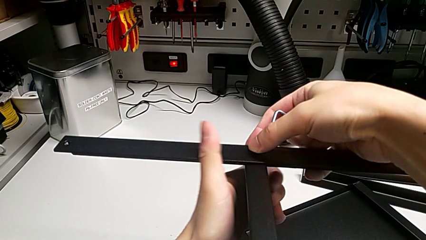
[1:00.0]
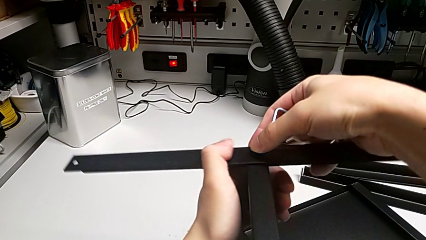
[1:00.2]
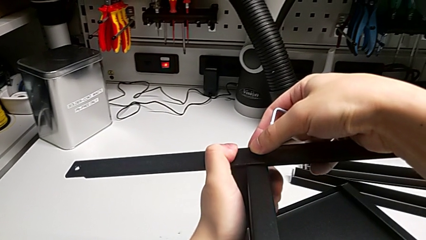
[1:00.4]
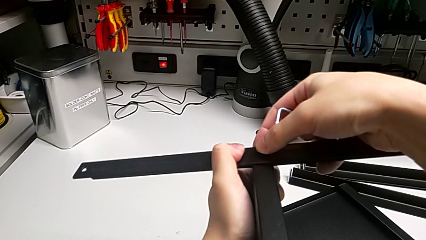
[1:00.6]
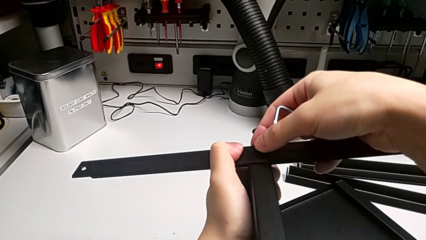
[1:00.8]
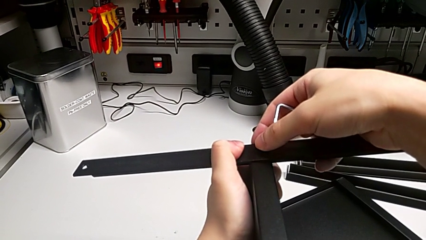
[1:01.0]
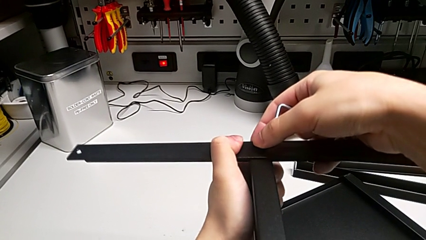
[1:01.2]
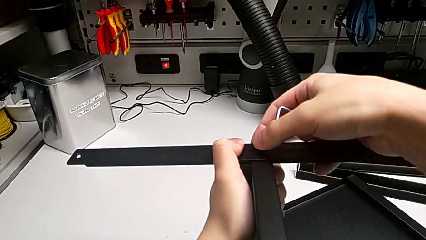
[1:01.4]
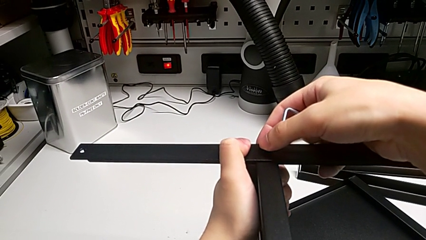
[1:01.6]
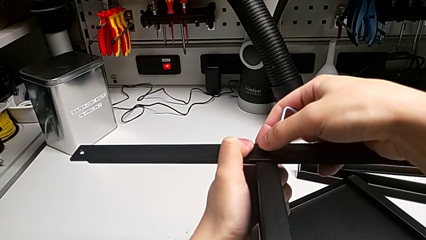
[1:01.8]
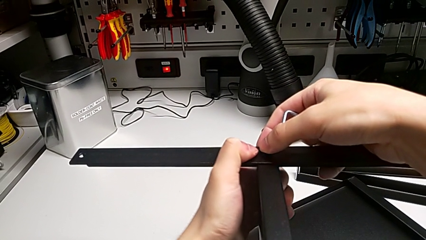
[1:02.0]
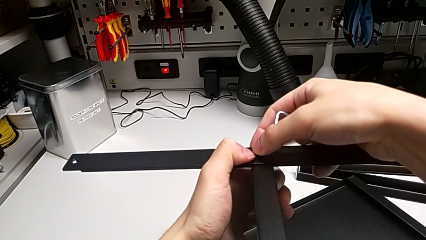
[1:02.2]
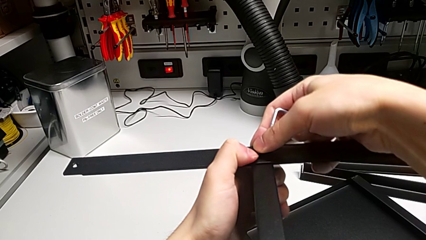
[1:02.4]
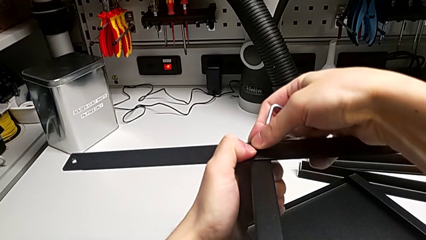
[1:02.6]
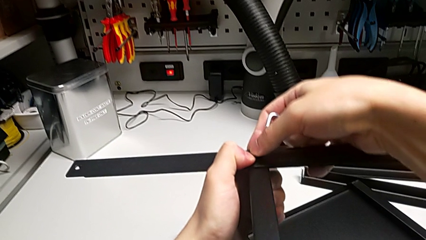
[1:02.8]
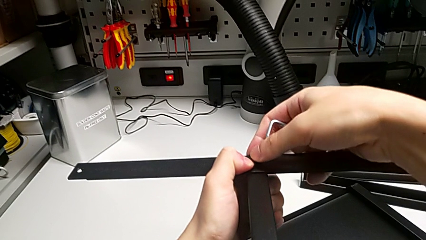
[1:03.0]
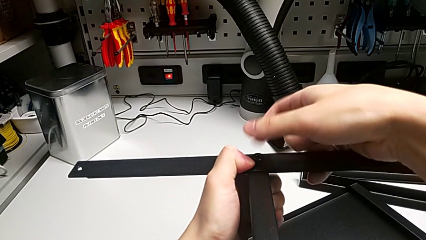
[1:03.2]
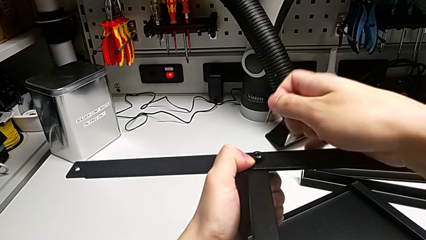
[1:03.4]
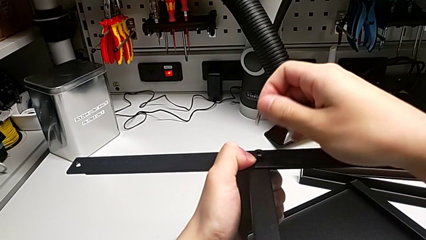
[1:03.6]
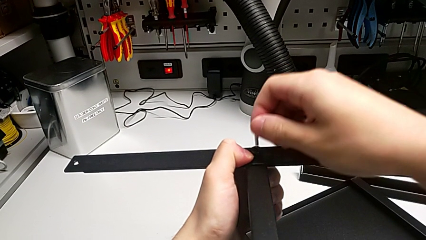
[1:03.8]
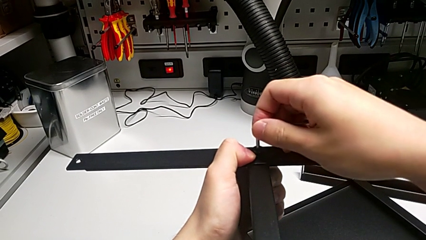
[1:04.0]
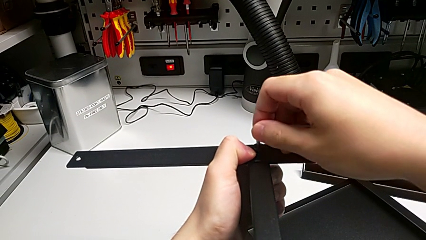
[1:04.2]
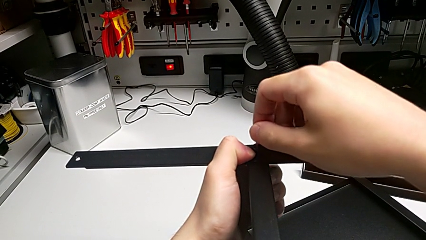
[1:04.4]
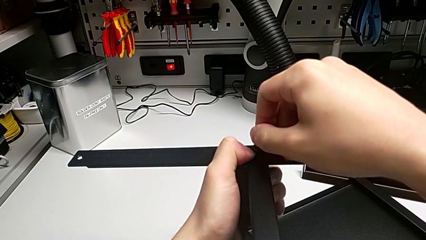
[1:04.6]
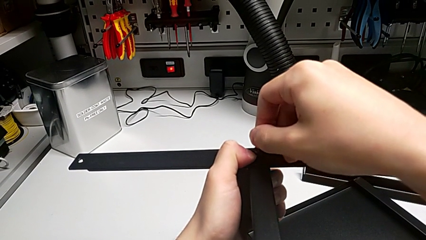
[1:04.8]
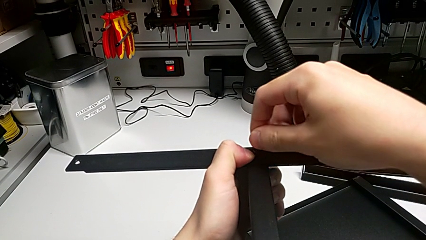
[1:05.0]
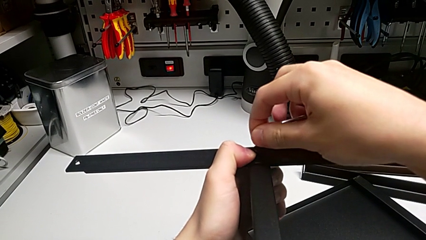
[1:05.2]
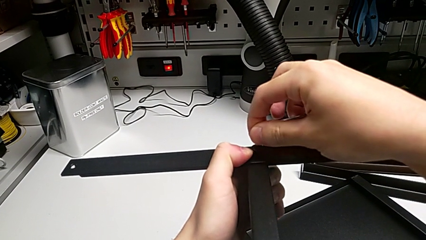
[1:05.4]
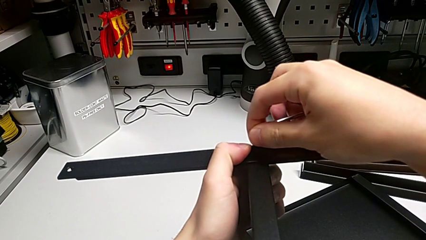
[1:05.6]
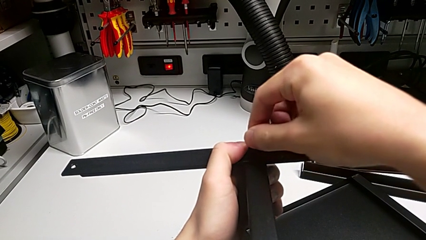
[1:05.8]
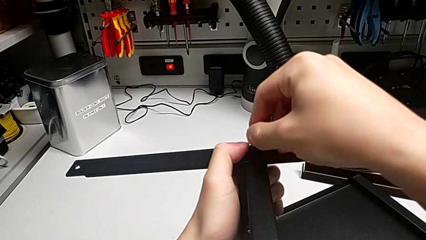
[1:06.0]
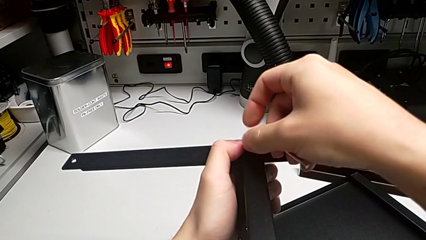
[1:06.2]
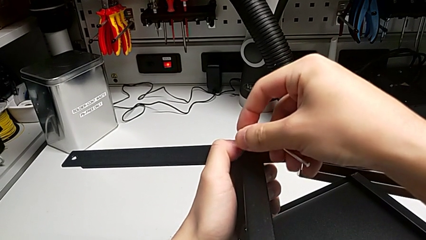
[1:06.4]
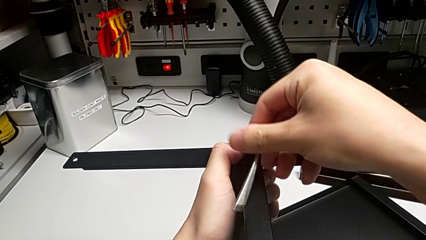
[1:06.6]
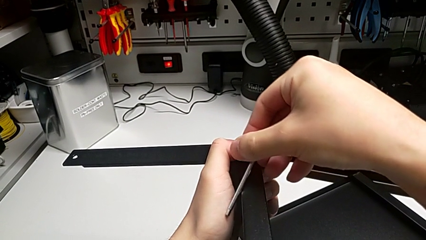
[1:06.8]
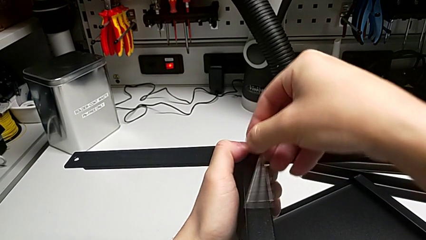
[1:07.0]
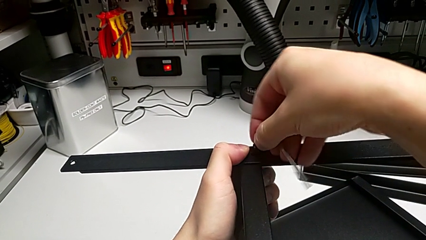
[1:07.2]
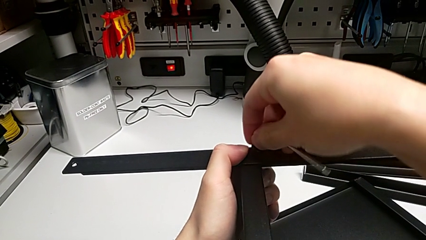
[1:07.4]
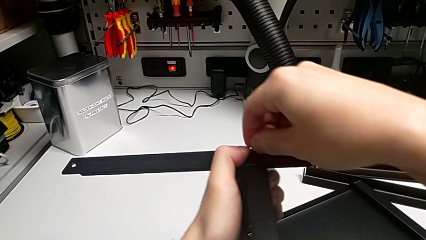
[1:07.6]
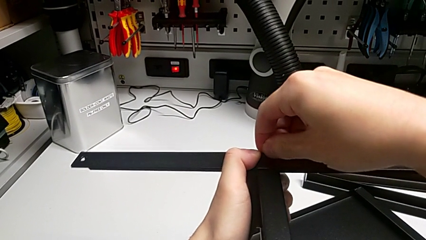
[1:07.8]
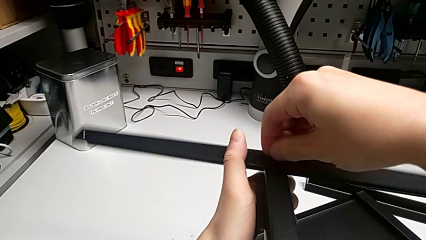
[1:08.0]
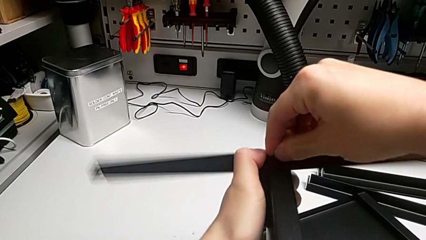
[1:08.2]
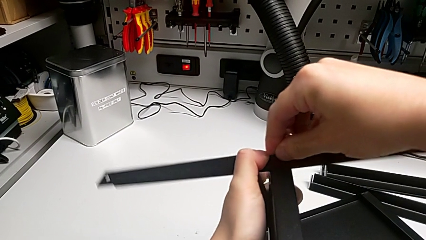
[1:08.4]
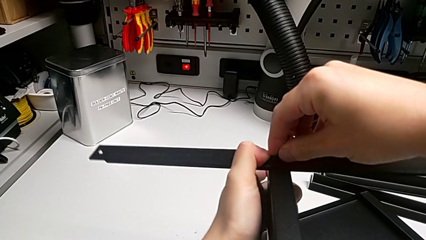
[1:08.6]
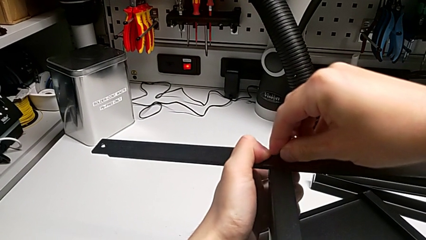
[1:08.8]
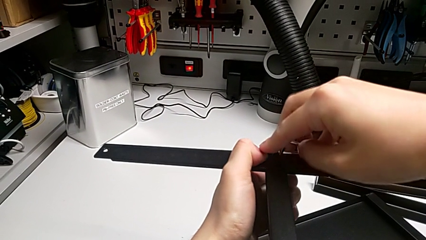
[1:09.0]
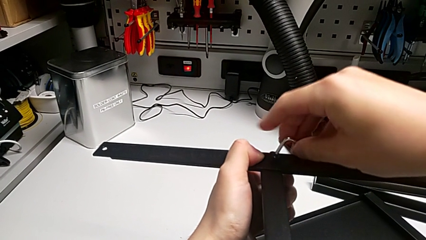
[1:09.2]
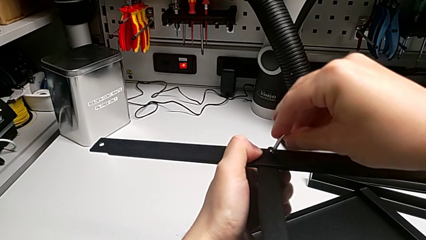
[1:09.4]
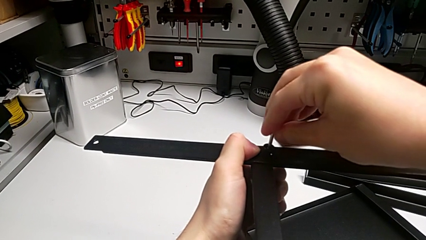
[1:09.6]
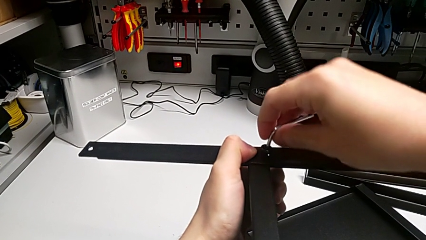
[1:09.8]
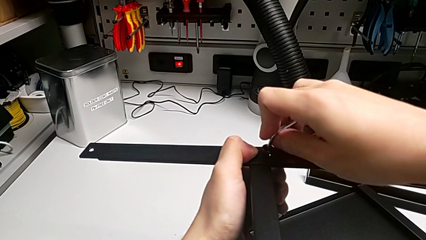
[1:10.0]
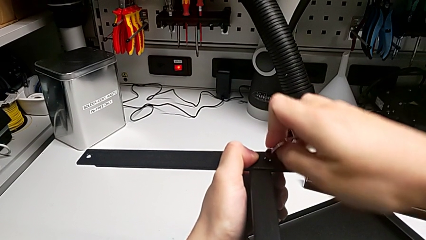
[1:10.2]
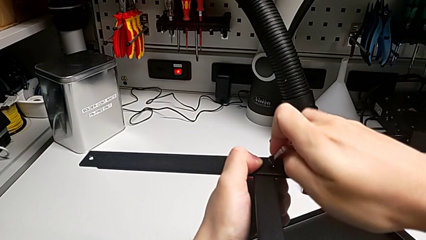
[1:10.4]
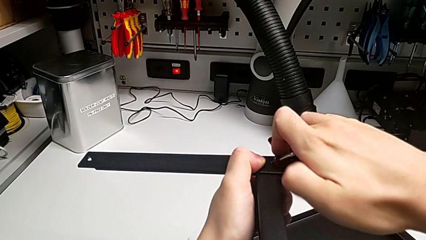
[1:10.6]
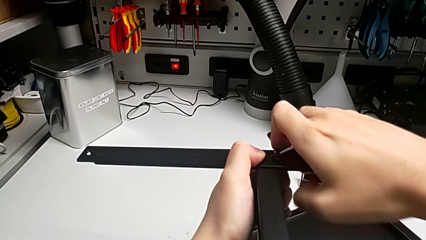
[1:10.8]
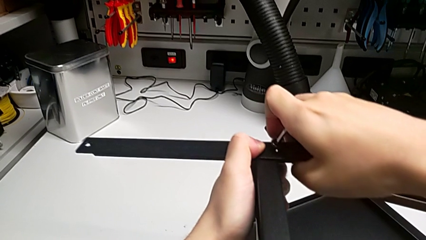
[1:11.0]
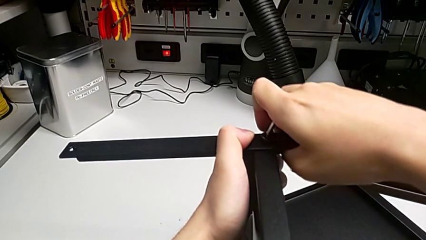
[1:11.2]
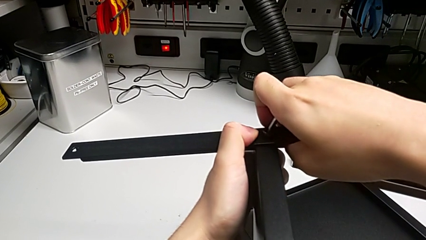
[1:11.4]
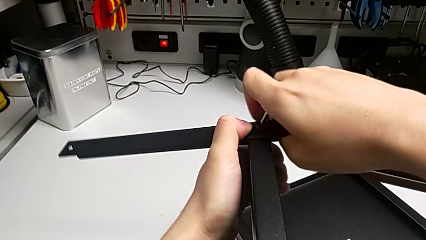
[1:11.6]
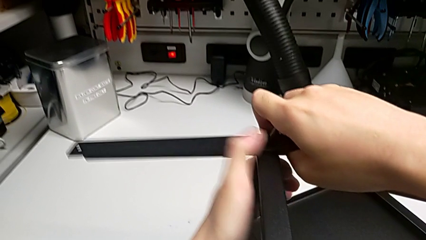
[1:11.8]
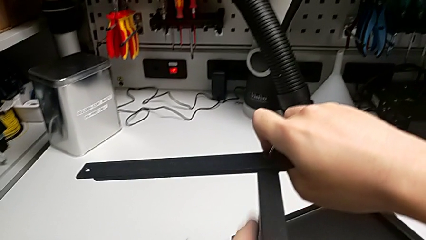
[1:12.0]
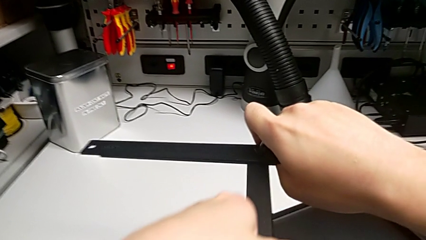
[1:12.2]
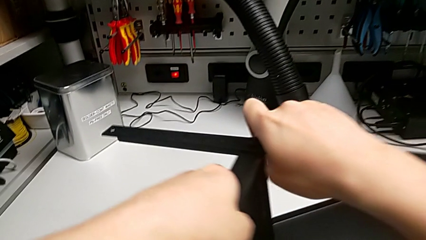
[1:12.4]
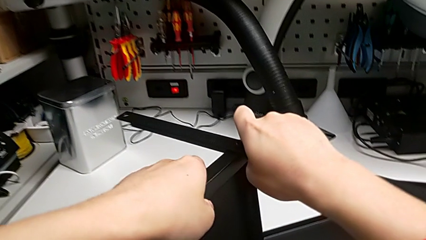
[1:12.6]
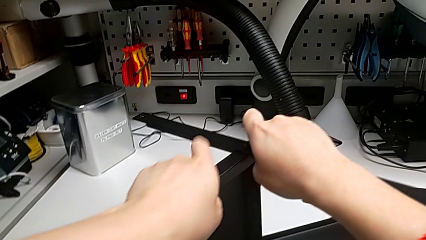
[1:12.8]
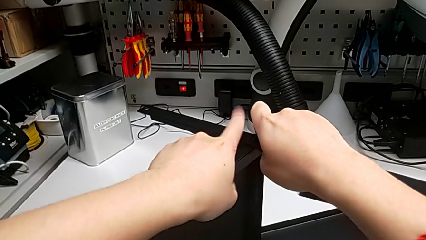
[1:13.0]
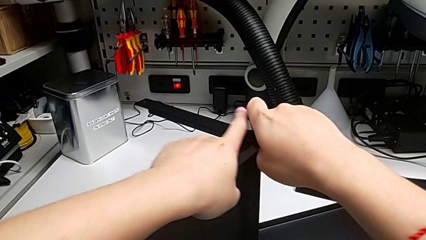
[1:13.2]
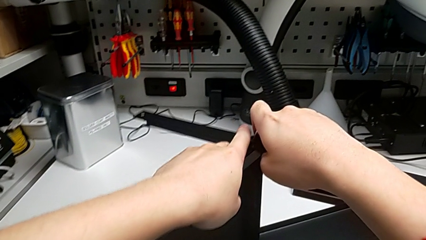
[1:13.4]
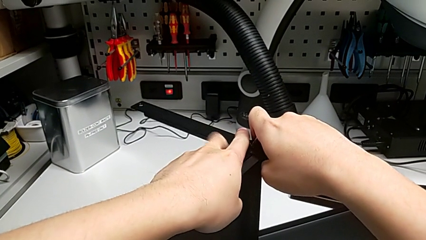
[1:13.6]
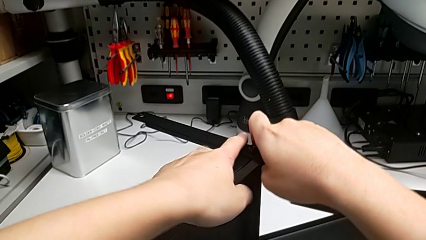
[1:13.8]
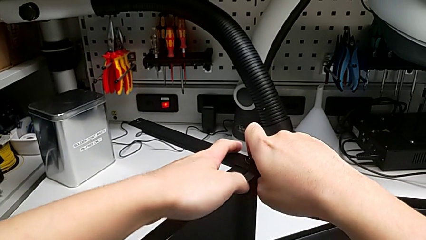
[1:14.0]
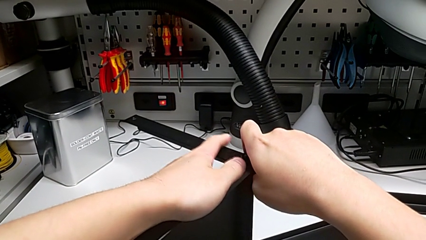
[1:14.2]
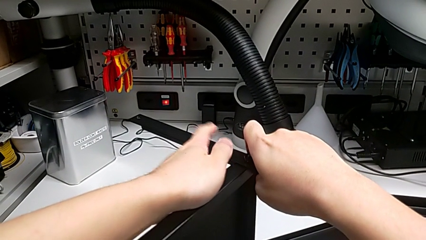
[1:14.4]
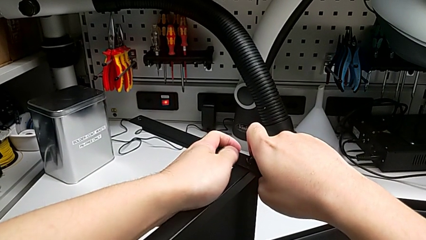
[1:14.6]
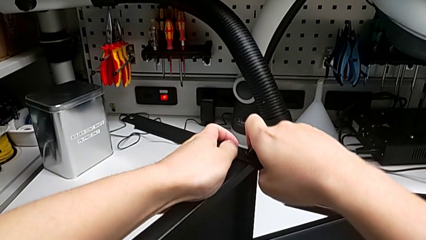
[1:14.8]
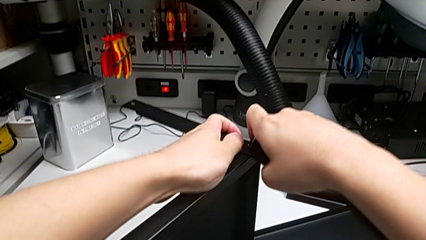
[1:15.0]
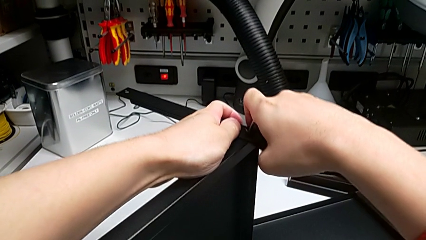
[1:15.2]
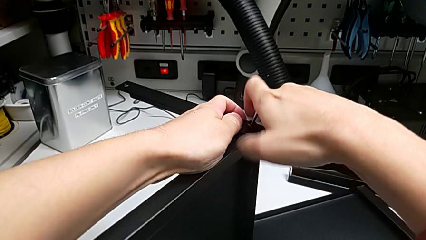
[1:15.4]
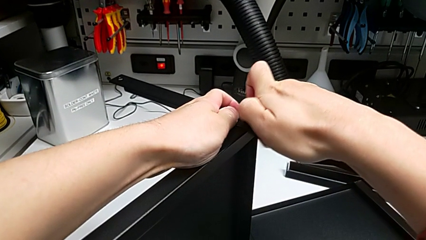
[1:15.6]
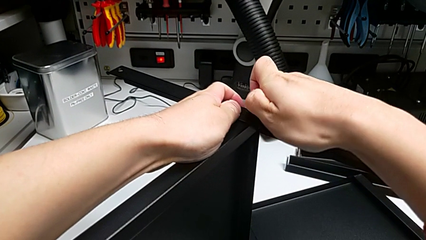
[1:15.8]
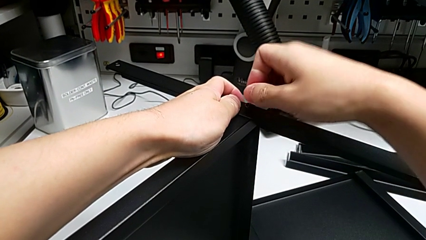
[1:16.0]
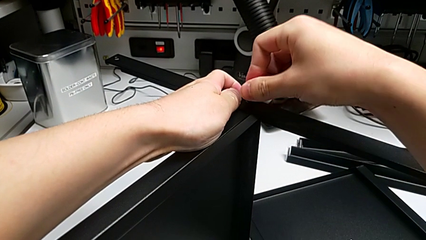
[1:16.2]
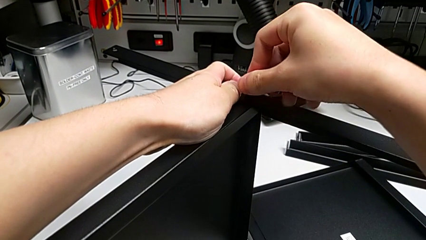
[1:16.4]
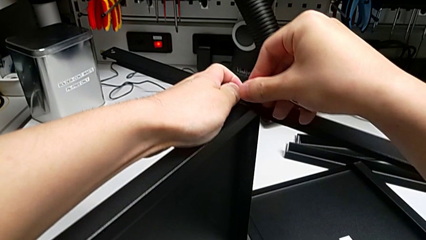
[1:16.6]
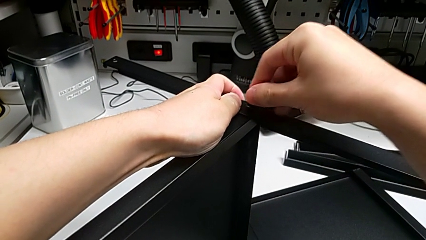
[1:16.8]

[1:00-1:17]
The camera wearer is screwing the first leg into place. They align the first leg, insert the first Allen wrench, screw the hex socket head and align the tray.
